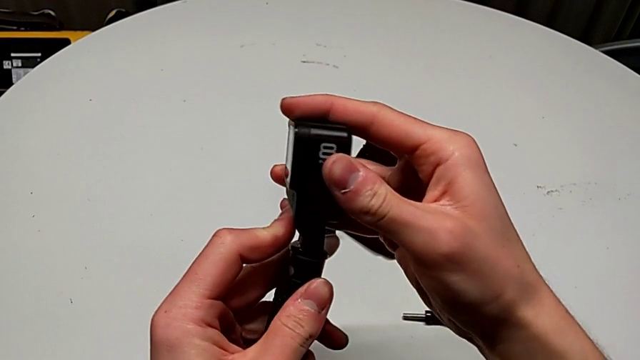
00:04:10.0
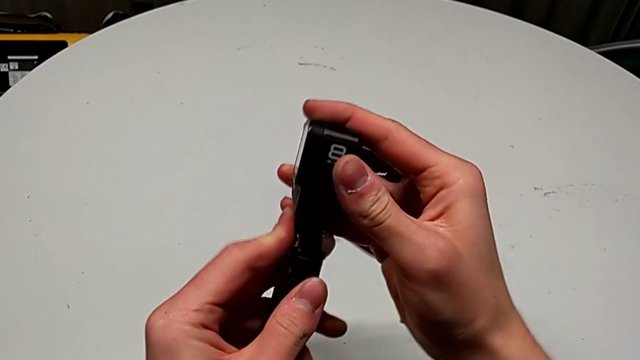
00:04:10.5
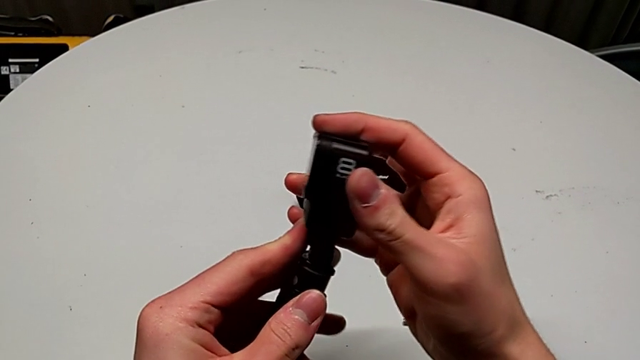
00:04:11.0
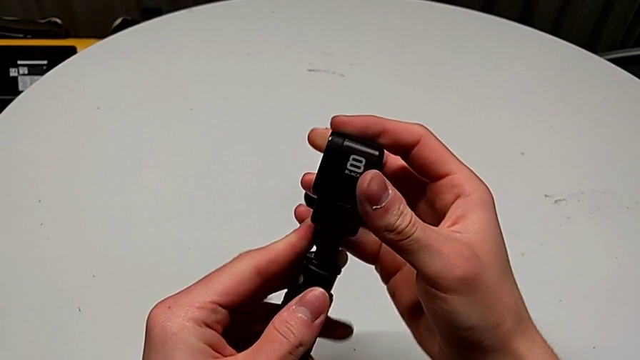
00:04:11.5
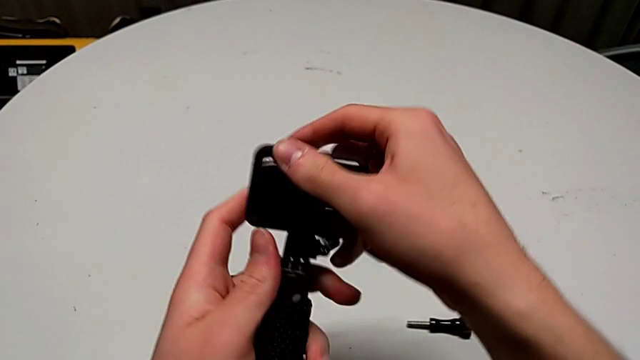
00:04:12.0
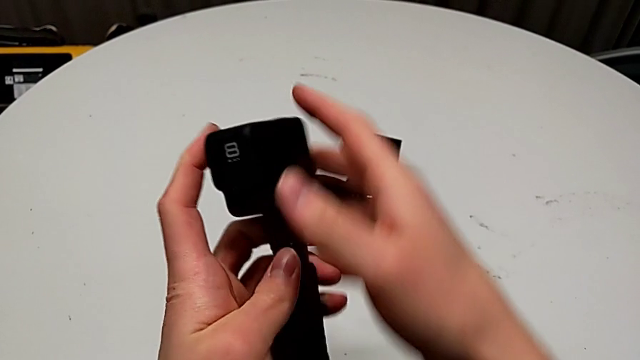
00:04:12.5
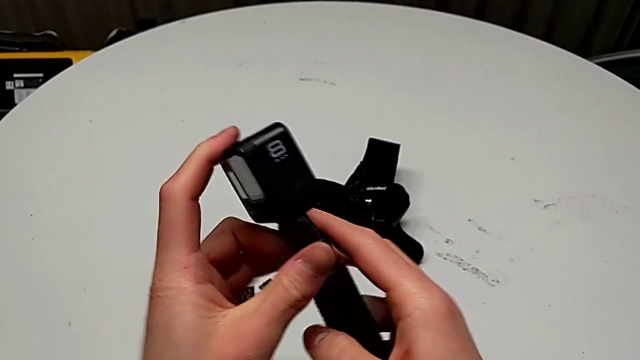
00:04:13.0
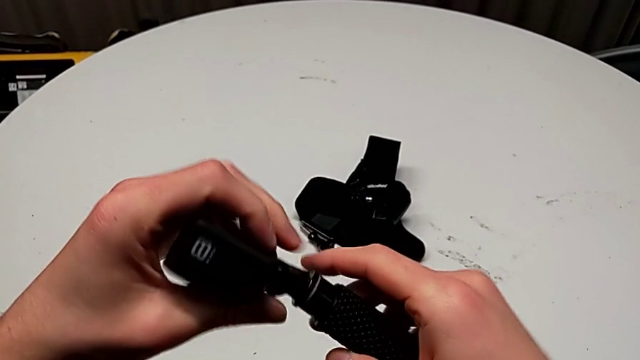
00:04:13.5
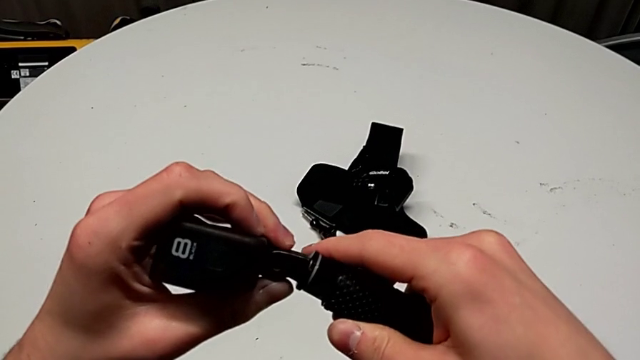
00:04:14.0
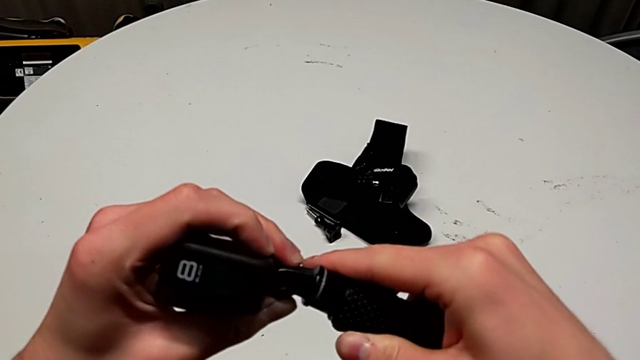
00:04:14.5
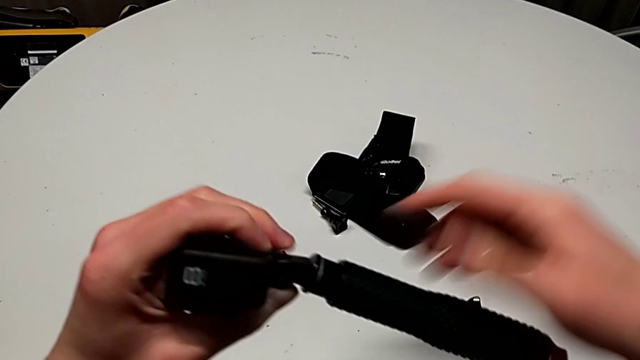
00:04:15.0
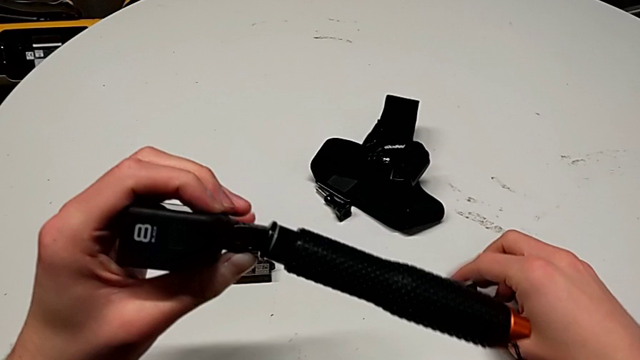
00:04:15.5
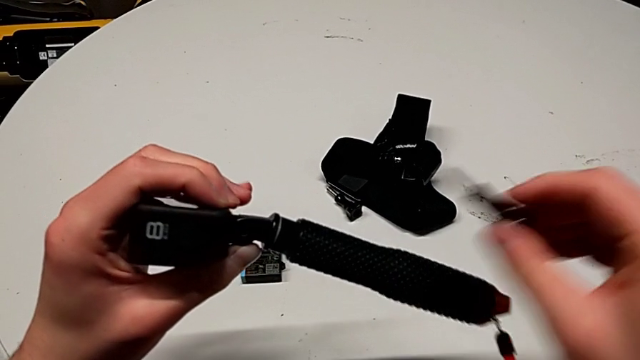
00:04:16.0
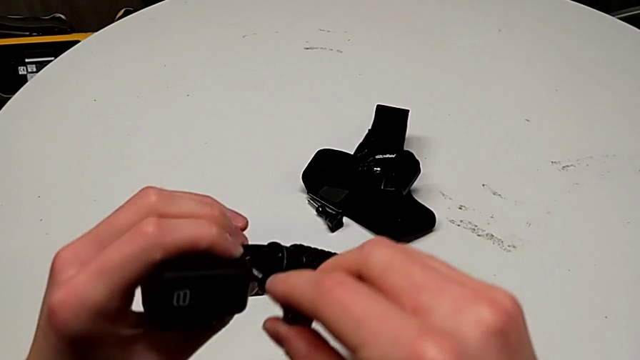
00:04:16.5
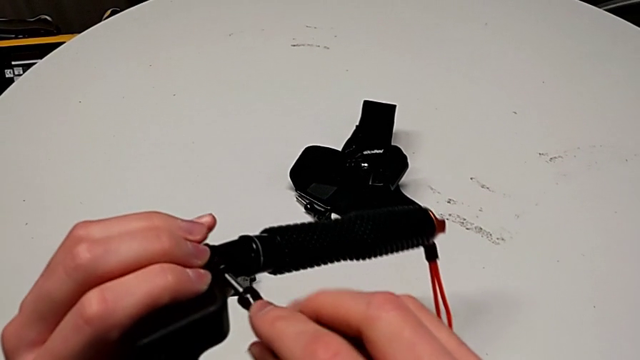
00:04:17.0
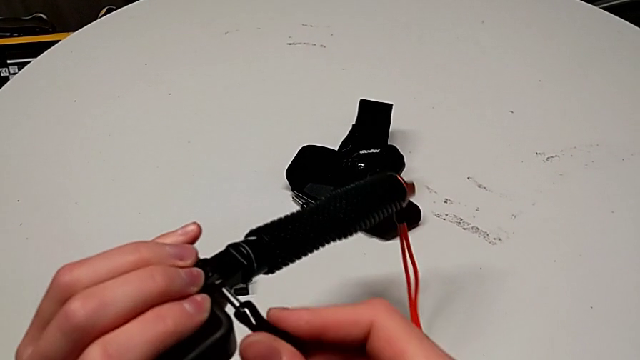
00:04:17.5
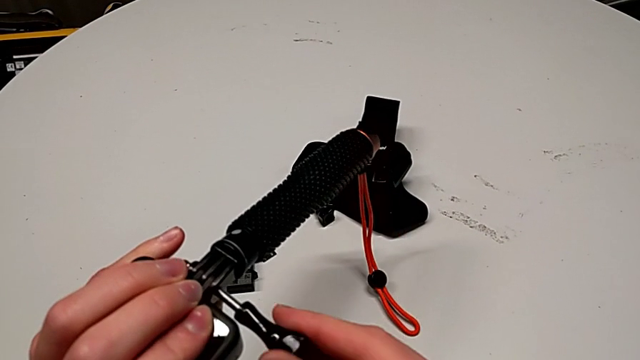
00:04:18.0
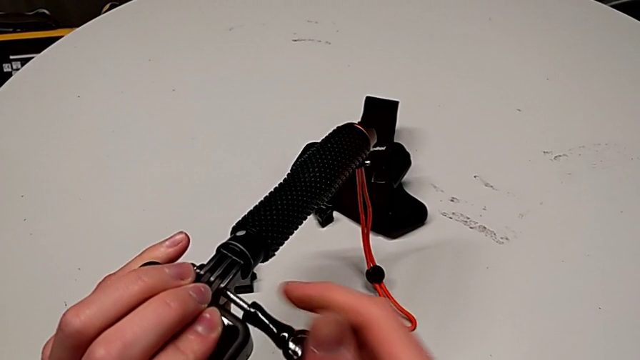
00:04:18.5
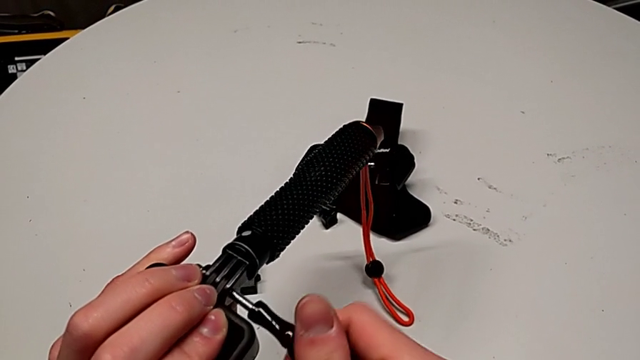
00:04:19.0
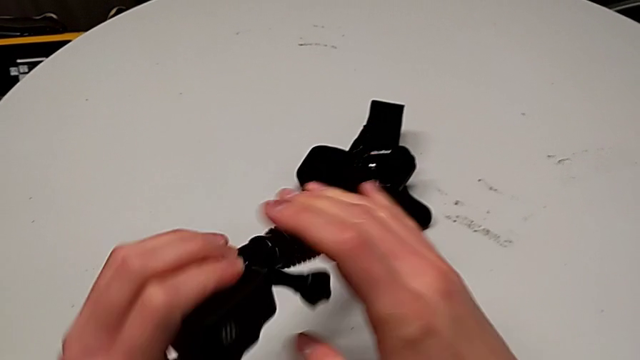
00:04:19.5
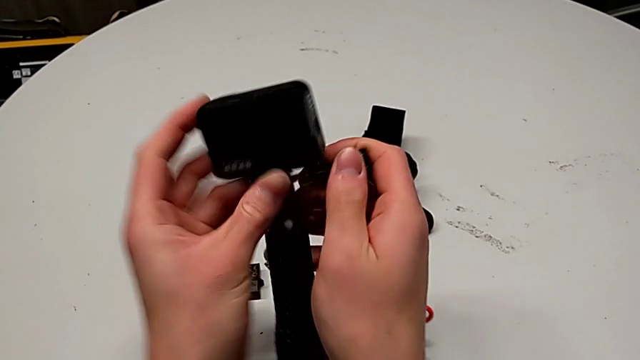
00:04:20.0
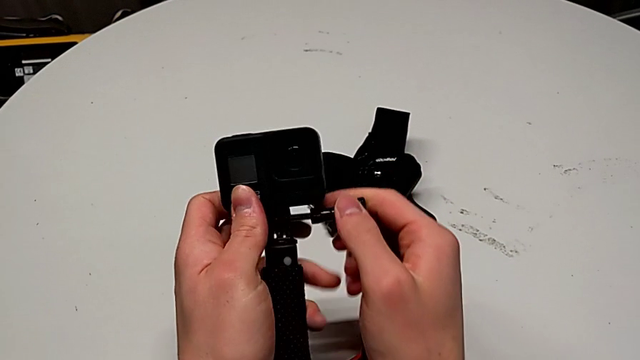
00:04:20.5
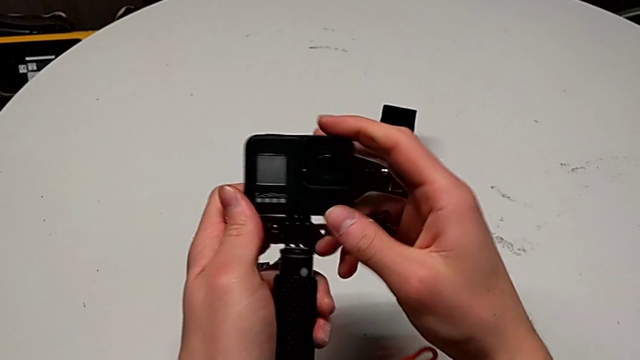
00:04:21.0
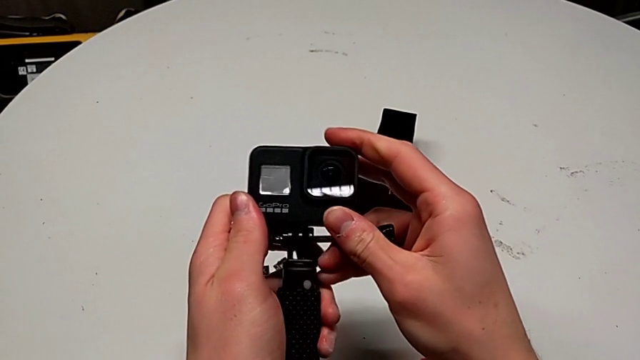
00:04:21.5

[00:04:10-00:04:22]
The camera wearer is exchanging the strap for a handheld grip. They align the mounting peg, flip the GoPro, insert the screw, turn it and flip the GoPro.

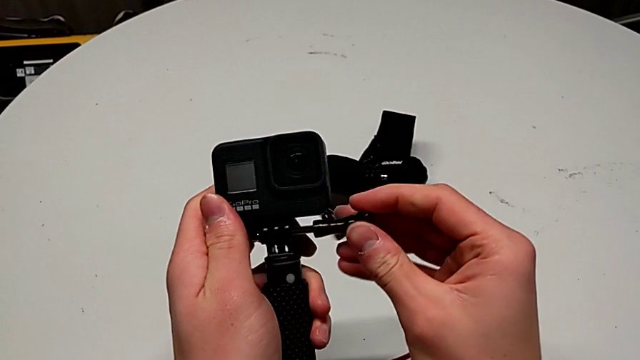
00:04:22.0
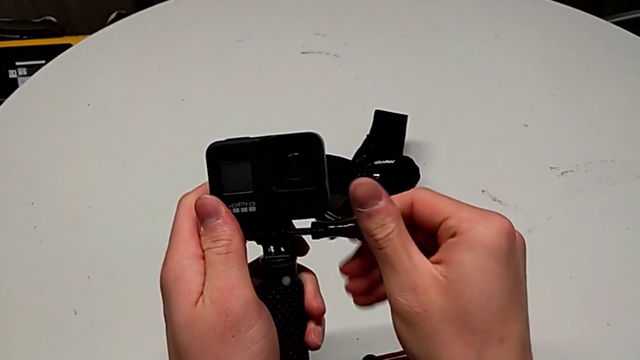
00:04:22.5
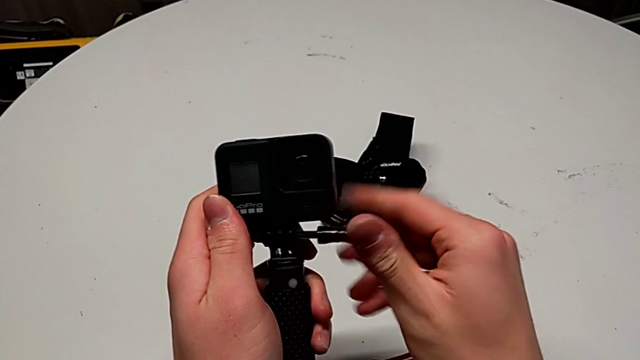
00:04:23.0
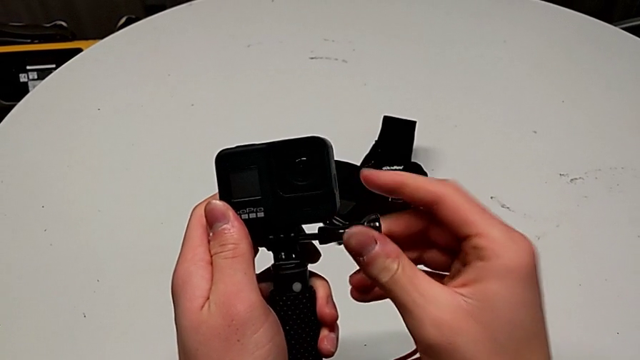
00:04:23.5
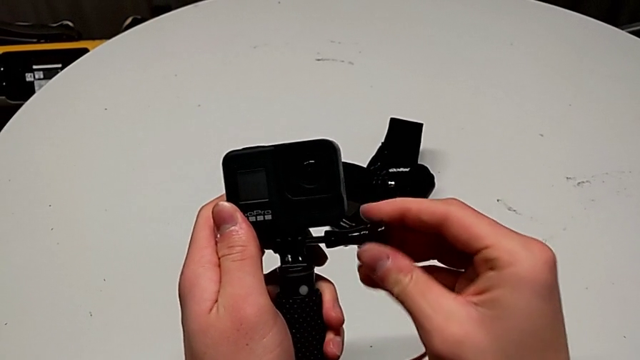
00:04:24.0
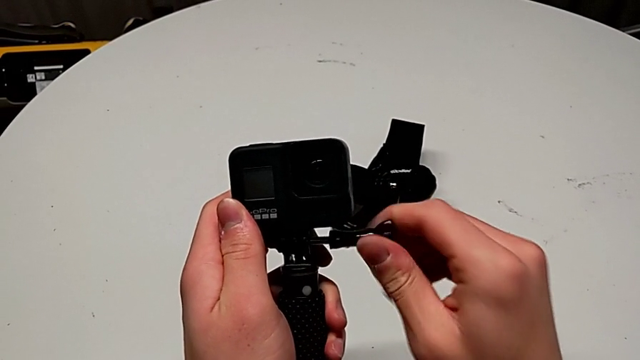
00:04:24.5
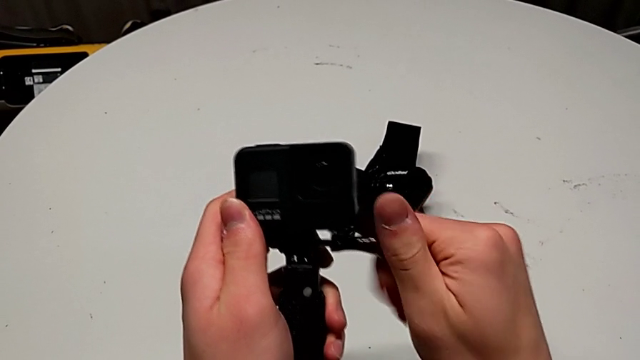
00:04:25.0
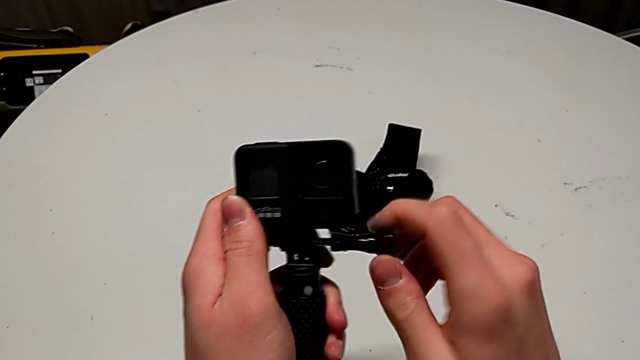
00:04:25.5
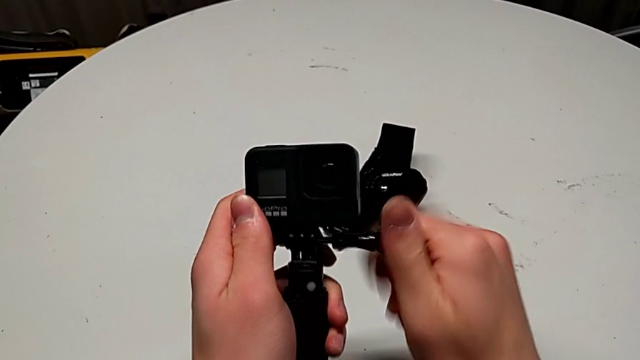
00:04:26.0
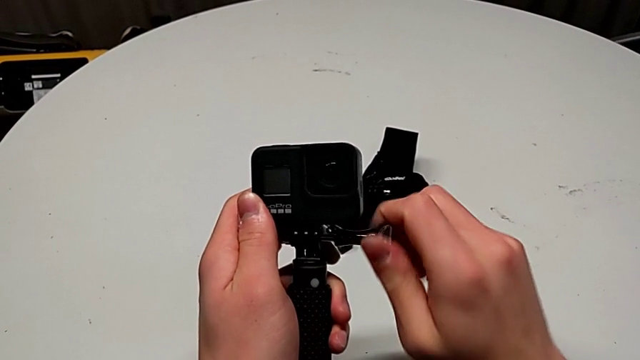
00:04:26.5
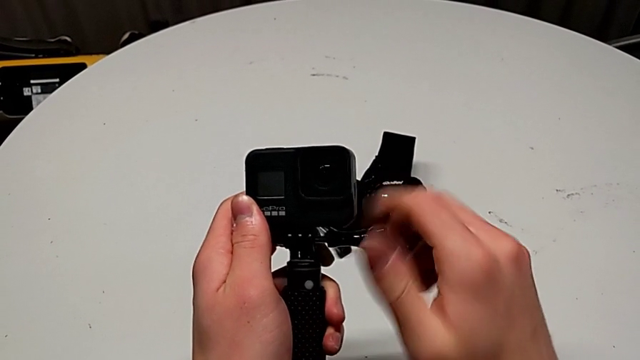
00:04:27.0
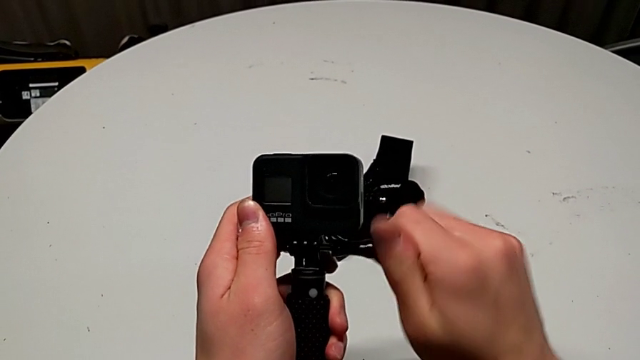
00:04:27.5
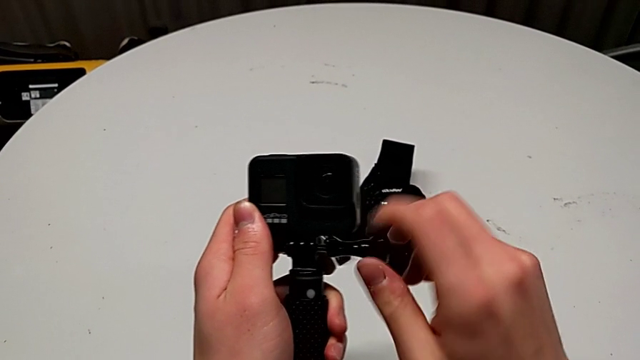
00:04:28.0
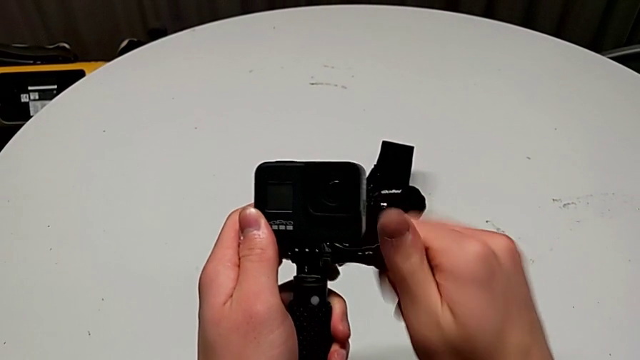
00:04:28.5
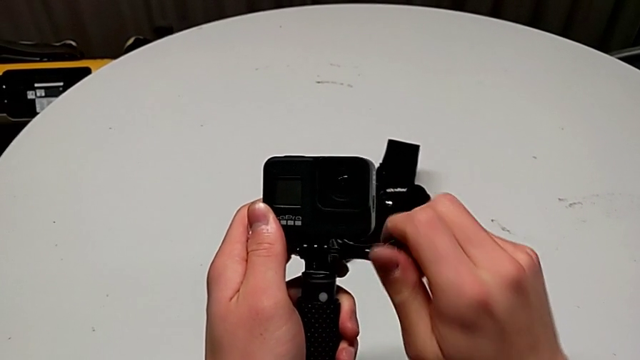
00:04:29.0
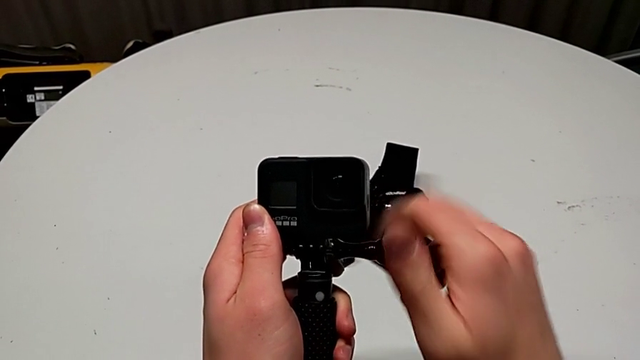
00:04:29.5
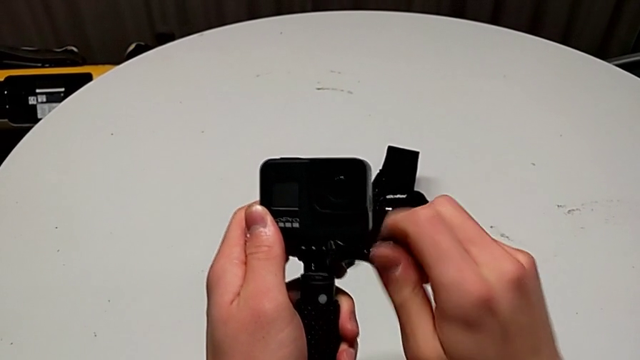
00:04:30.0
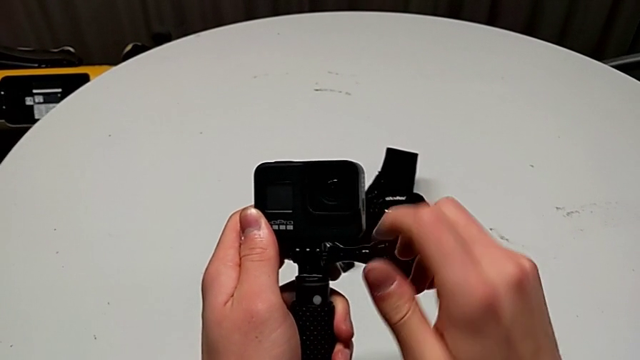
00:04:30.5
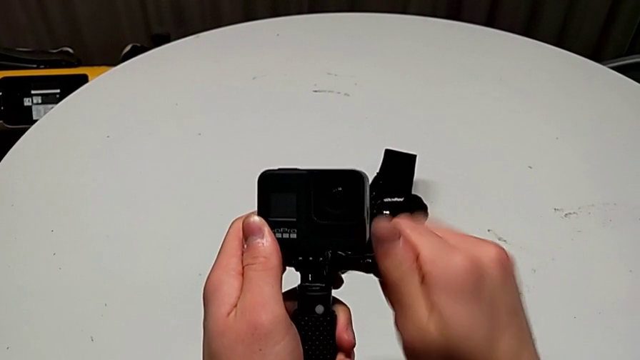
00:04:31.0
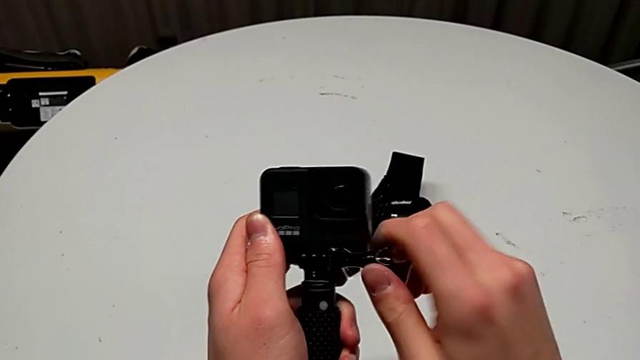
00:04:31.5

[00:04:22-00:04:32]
The camera wearer is exchanging the strap for a handheld grip. They begin to screw the screw.
